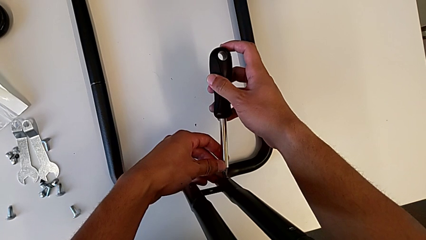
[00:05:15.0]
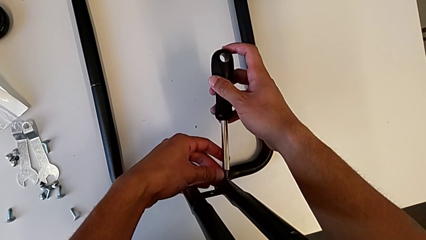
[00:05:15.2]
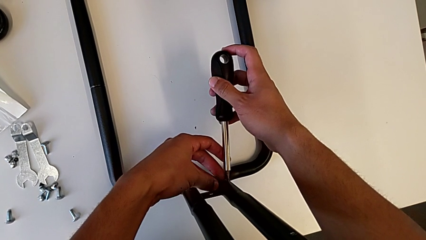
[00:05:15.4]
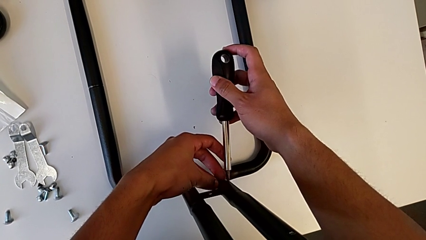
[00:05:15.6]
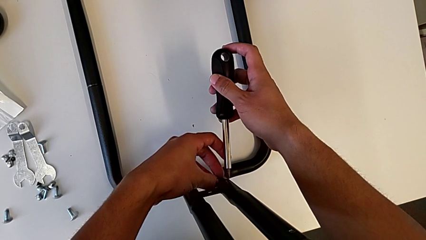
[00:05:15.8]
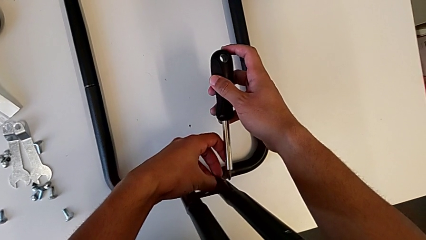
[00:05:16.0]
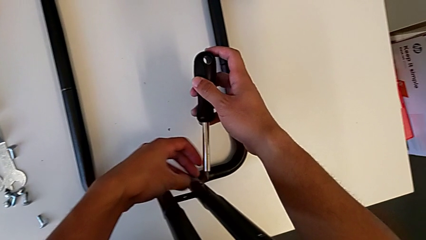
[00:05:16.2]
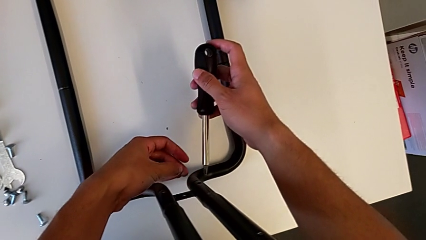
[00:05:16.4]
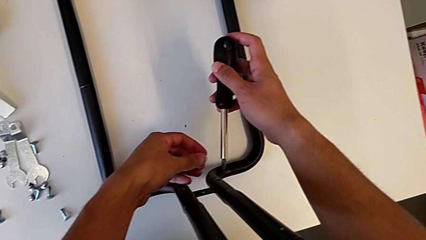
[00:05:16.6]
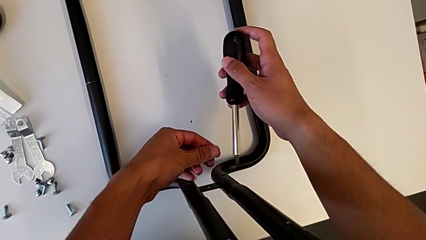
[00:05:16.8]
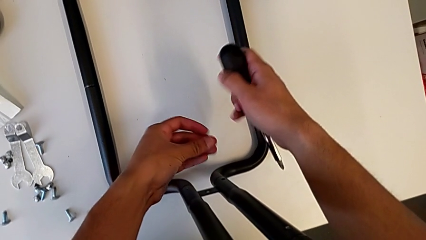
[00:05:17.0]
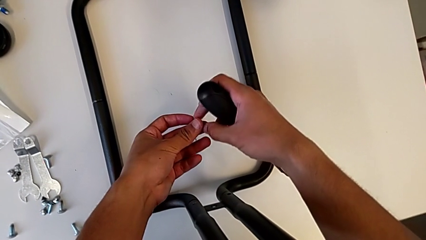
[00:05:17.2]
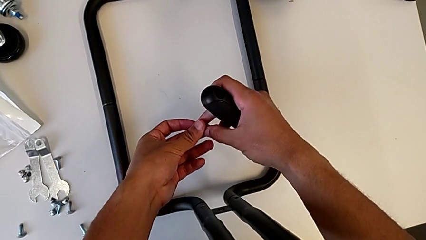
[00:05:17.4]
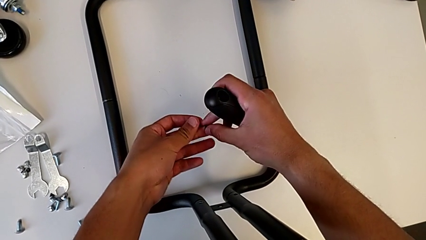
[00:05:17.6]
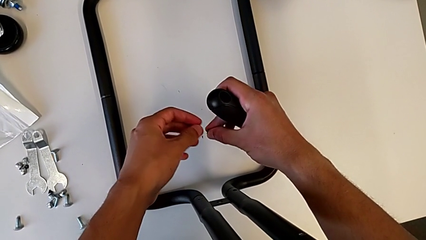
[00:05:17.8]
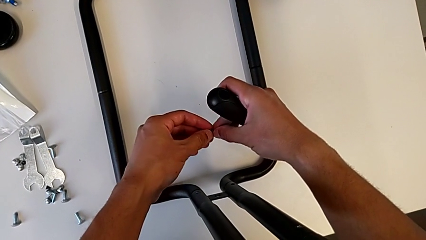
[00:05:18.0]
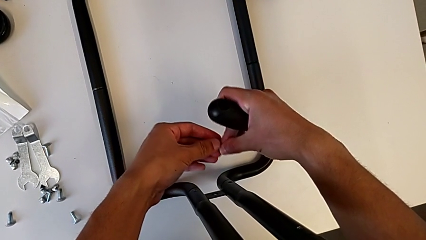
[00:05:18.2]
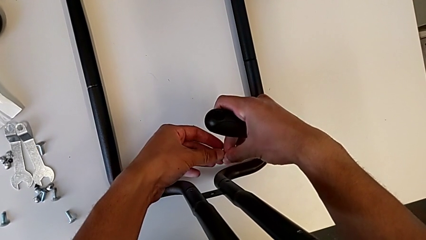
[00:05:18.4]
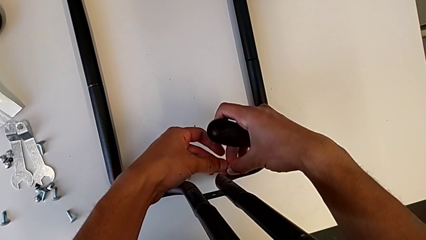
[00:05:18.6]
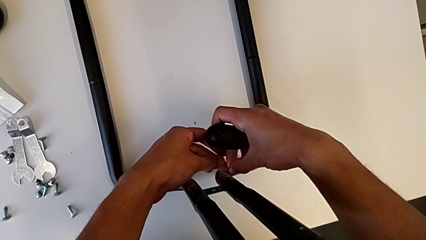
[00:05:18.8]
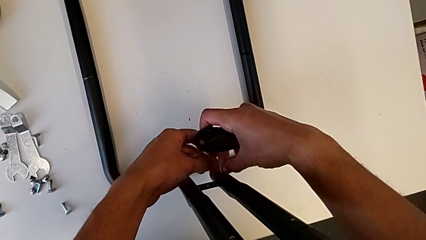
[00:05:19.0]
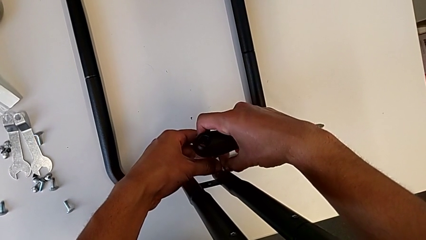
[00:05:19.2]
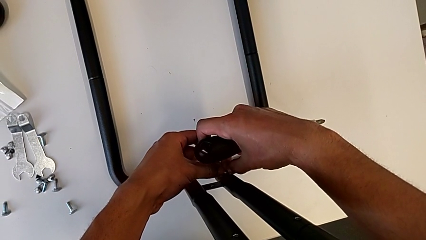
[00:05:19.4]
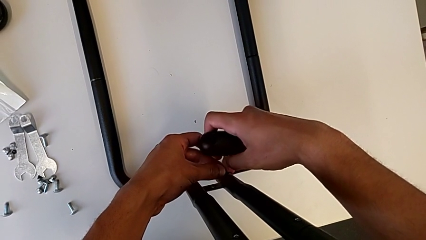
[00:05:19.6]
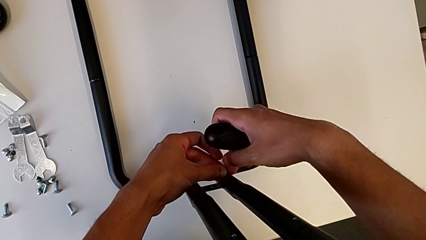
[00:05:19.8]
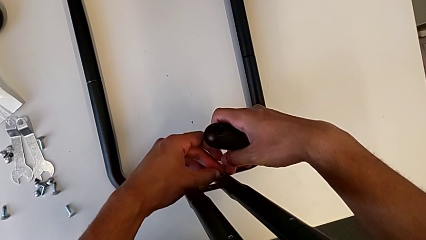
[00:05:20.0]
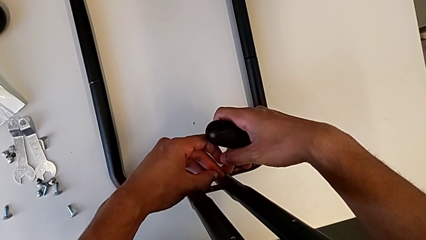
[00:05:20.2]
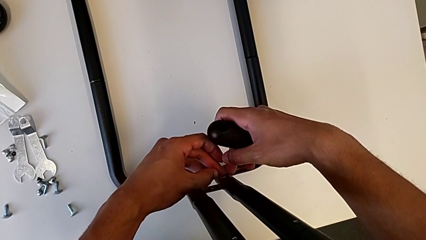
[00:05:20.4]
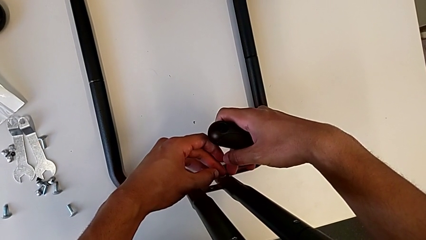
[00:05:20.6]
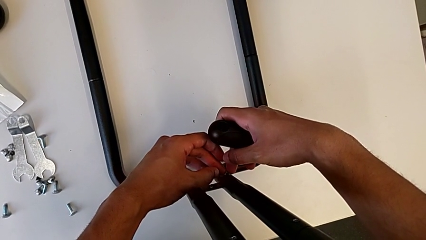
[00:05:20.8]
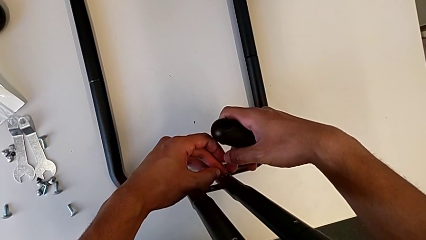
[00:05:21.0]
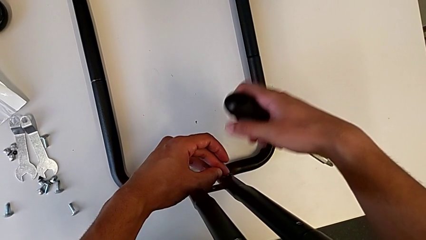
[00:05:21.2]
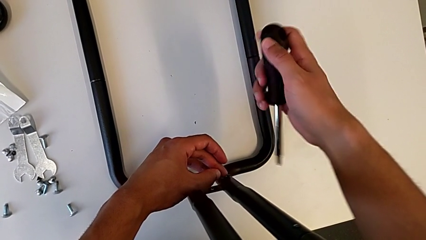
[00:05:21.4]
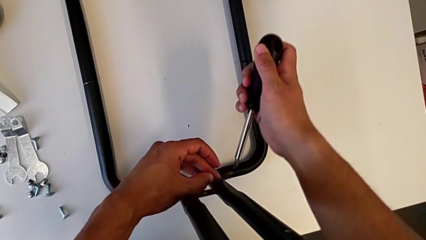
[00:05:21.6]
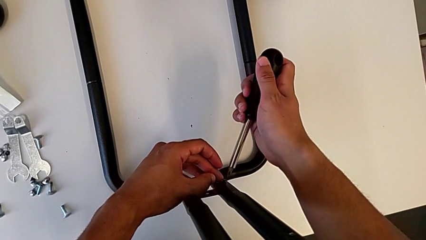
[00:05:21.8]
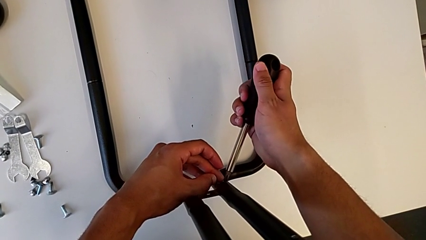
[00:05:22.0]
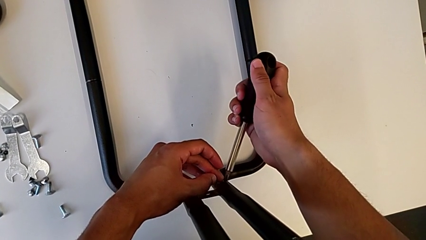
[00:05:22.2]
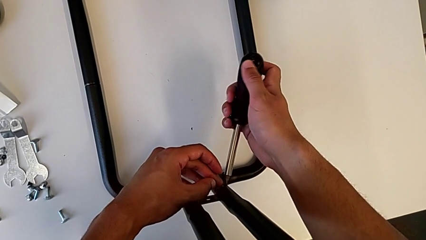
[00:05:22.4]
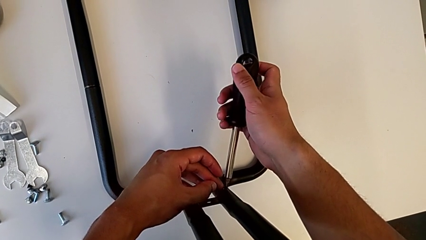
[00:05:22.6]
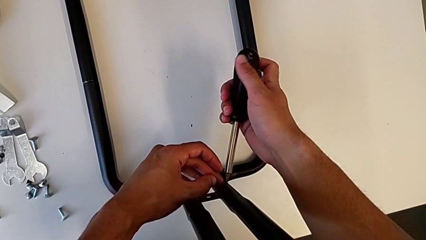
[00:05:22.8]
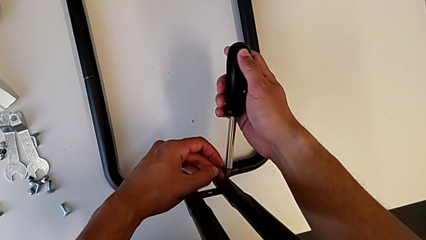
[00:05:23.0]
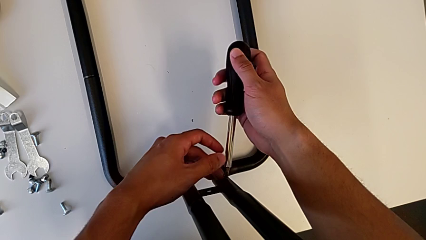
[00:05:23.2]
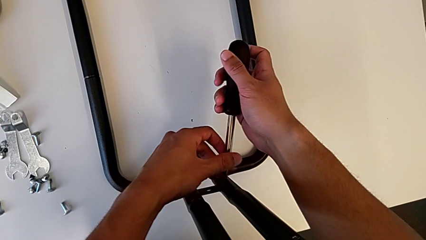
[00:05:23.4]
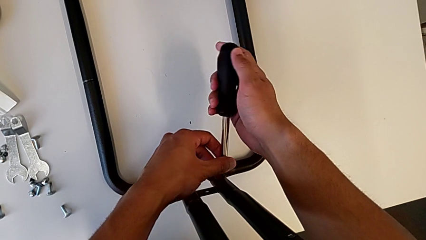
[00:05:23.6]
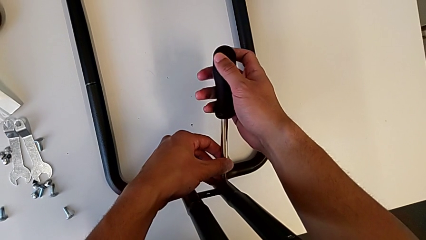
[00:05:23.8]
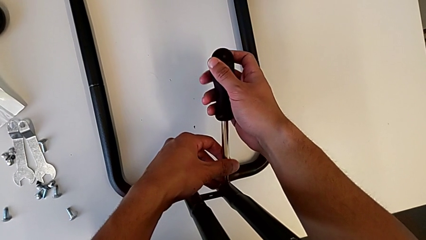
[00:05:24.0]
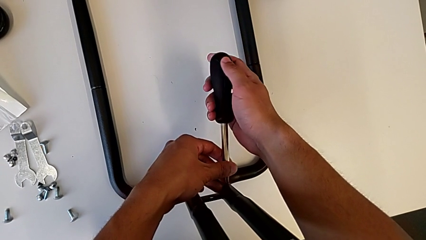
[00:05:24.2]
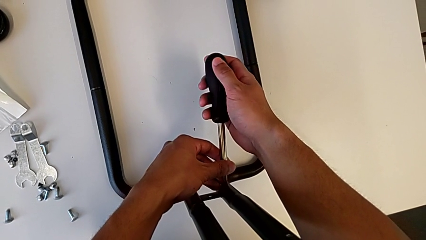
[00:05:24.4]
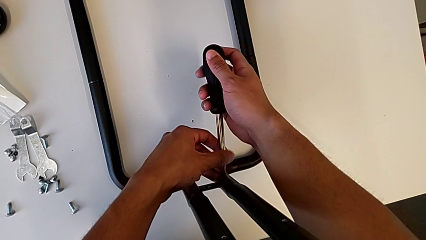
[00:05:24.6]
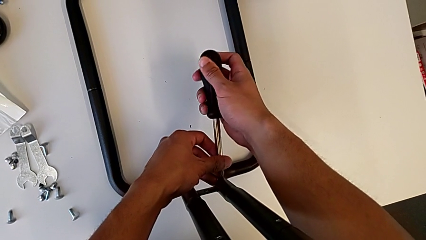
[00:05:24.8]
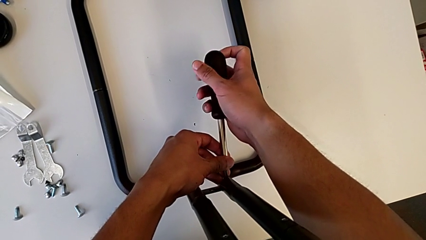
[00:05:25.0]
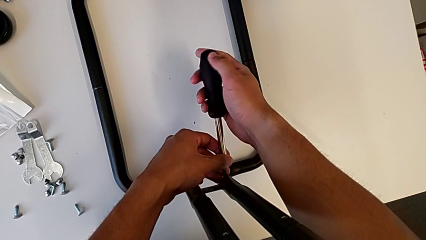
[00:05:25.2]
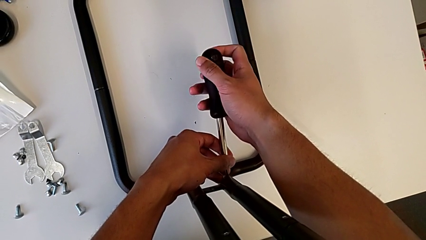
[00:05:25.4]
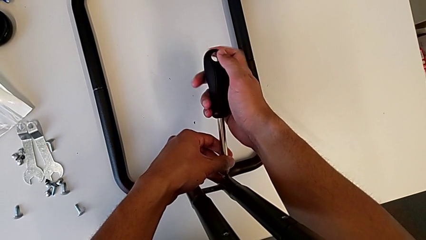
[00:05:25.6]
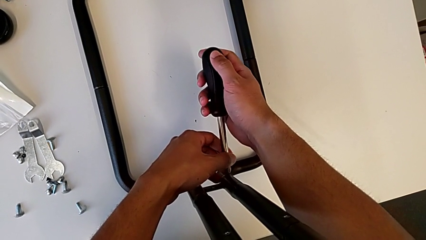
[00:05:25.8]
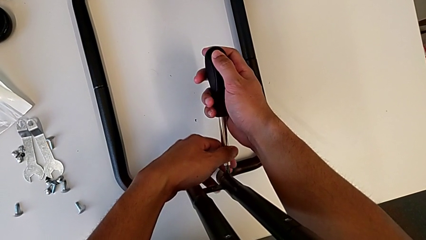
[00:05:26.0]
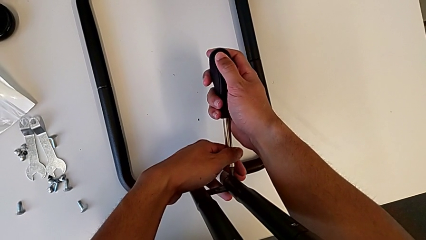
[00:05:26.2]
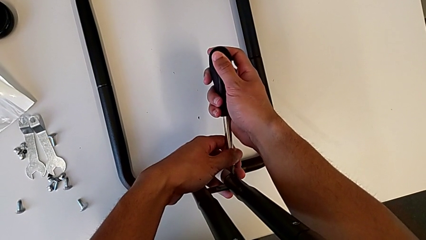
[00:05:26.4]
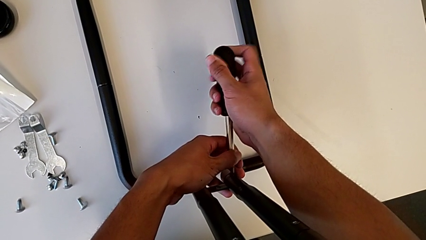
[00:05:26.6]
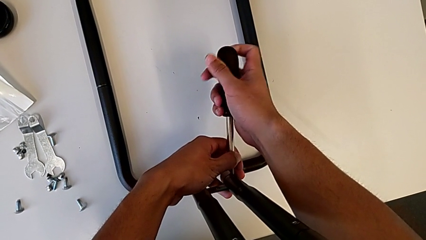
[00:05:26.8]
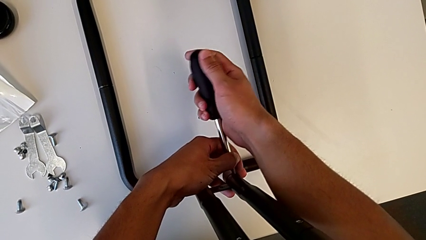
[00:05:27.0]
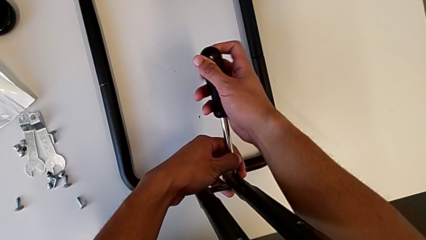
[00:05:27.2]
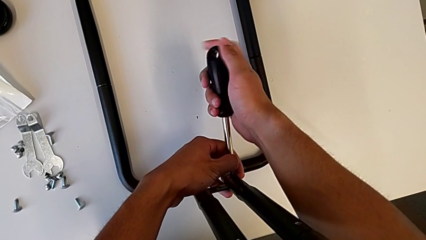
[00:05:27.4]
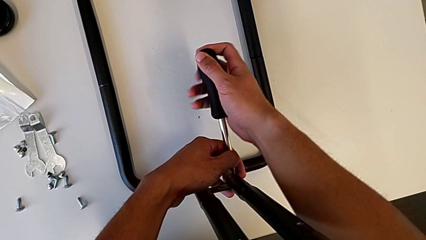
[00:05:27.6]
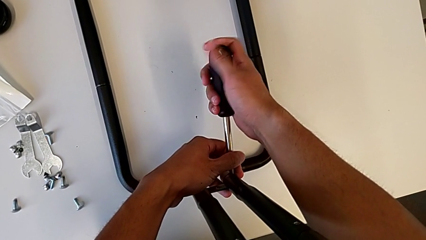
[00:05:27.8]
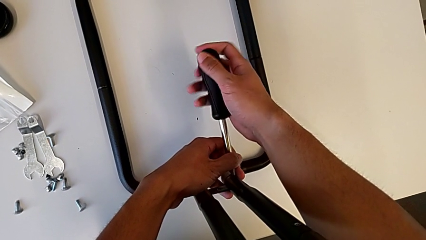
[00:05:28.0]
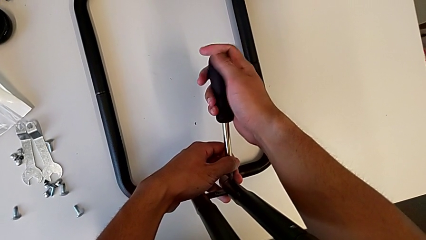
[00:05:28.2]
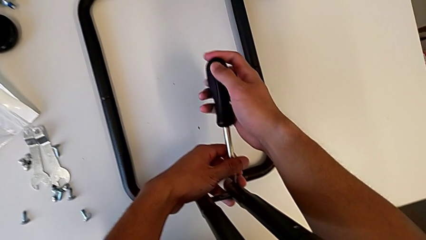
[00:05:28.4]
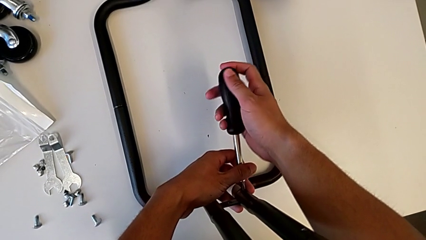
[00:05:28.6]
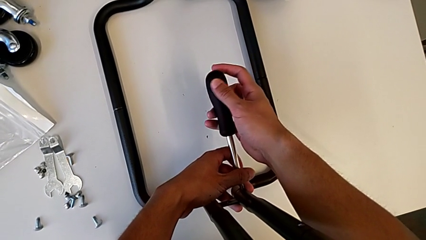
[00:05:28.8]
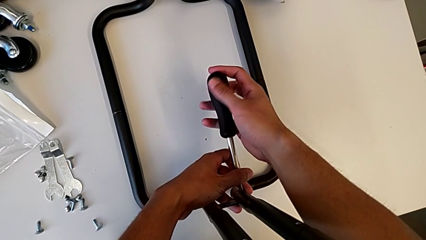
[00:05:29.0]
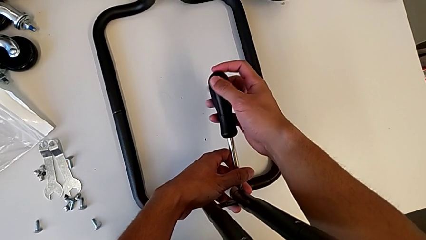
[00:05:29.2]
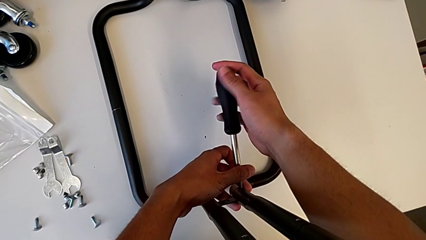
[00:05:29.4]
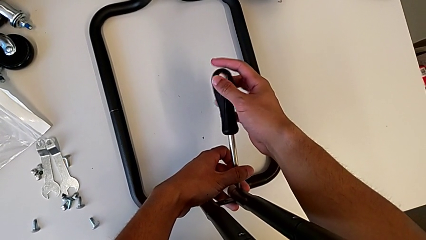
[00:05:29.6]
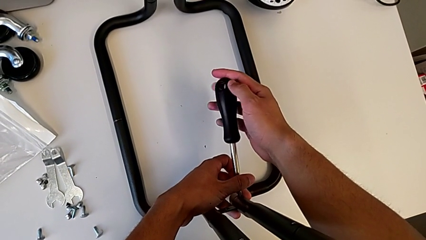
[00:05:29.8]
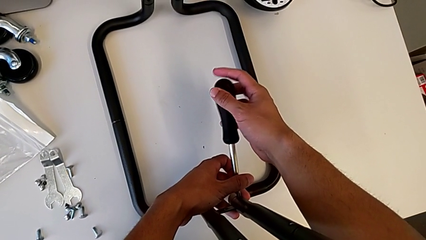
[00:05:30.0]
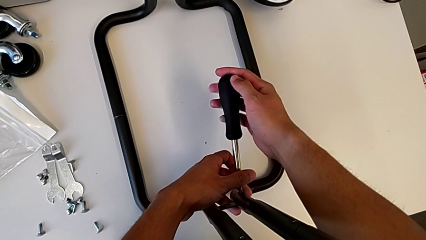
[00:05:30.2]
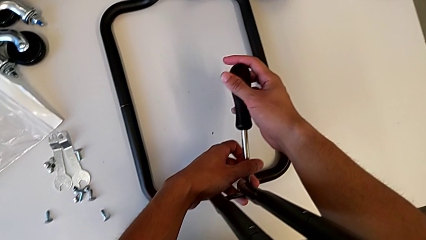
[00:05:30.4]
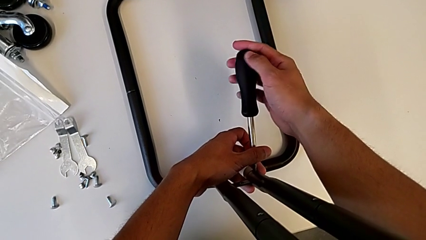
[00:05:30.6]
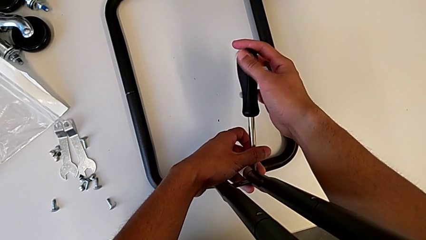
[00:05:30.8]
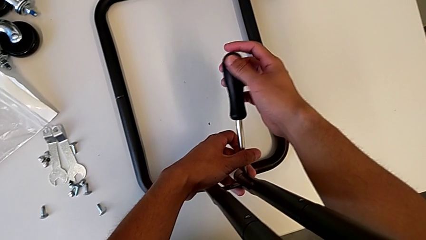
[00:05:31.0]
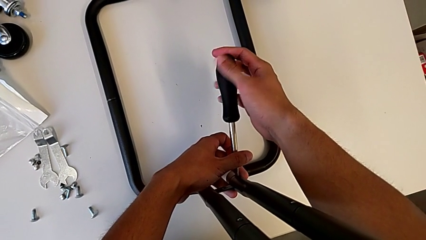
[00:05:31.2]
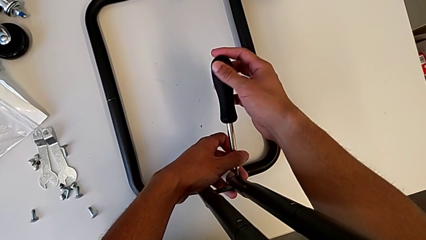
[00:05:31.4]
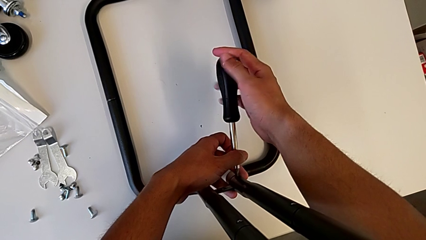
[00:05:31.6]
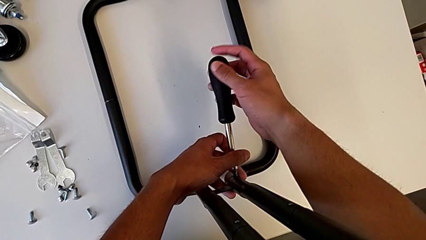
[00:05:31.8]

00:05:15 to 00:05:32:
The camera wearer is screwing the first sidebar to the base frame. They keep holding the third screw and begin to screw it.
